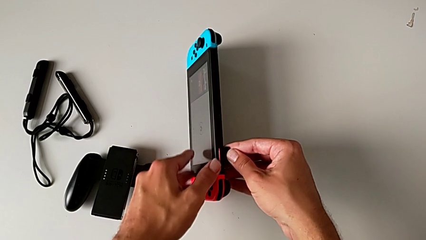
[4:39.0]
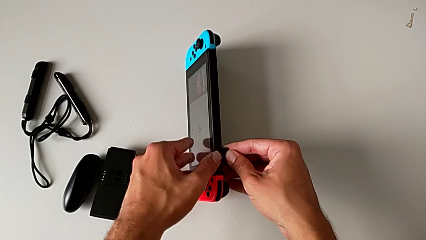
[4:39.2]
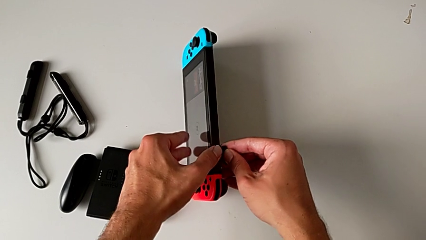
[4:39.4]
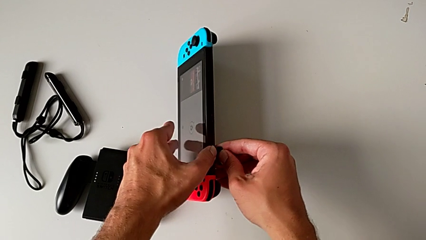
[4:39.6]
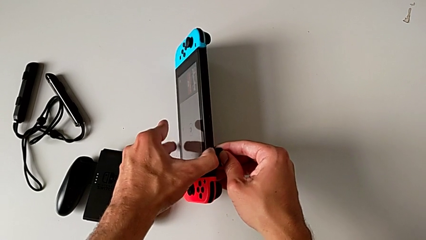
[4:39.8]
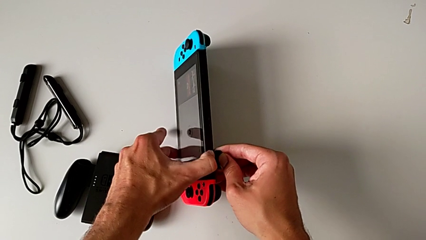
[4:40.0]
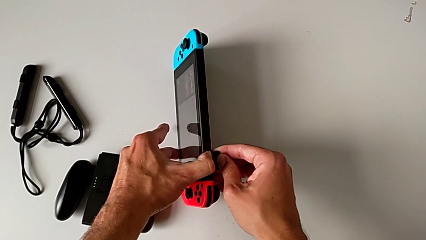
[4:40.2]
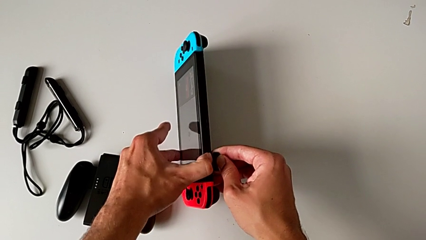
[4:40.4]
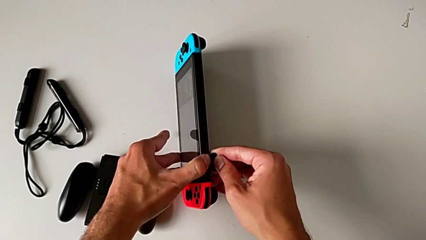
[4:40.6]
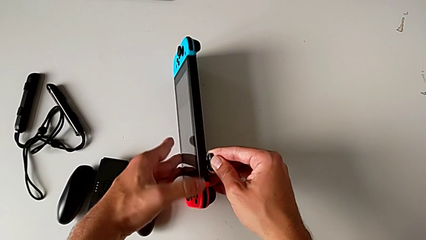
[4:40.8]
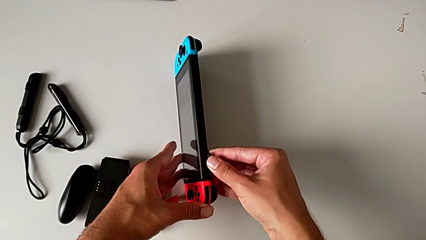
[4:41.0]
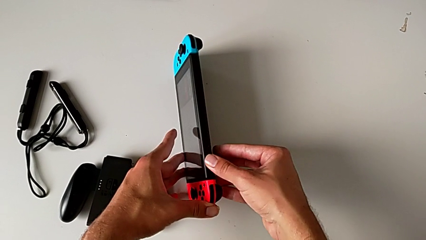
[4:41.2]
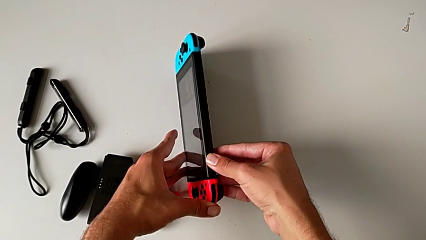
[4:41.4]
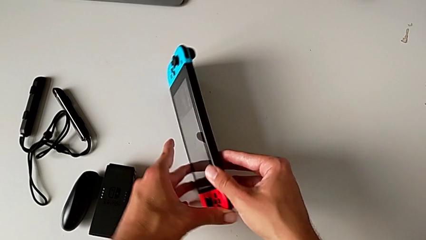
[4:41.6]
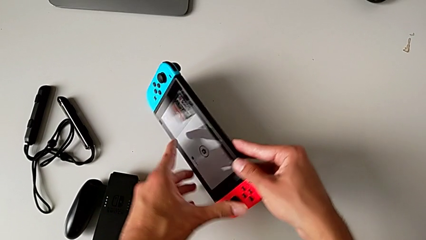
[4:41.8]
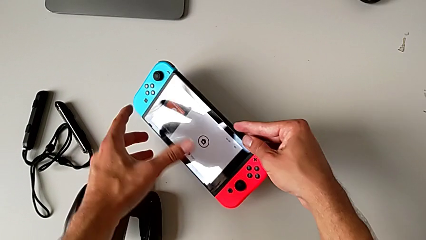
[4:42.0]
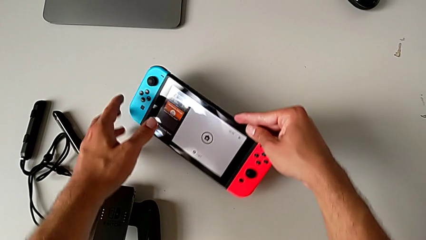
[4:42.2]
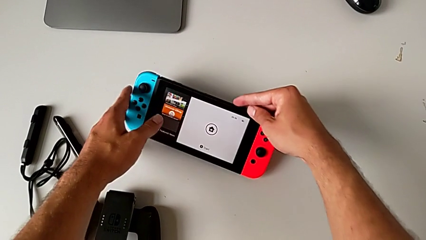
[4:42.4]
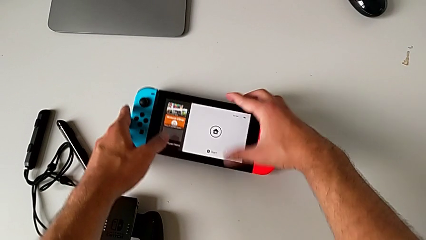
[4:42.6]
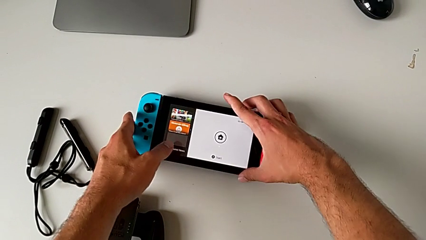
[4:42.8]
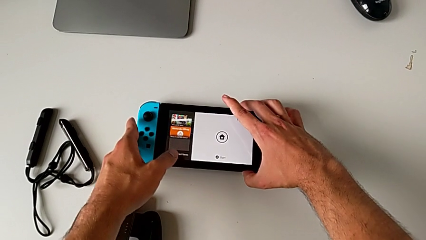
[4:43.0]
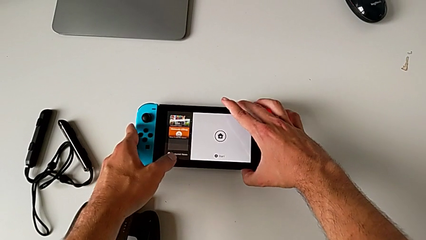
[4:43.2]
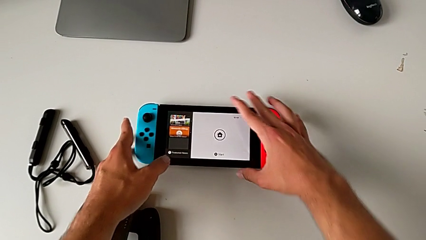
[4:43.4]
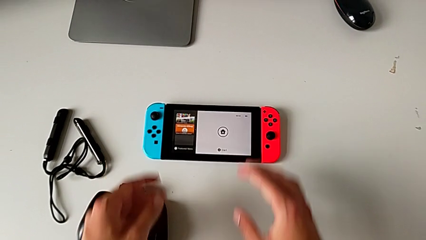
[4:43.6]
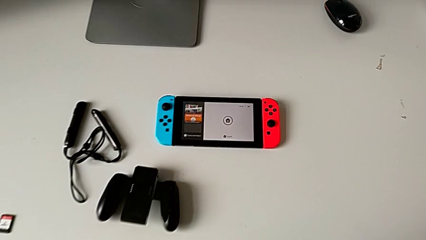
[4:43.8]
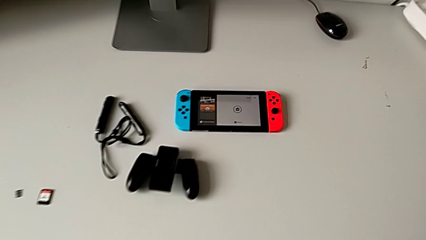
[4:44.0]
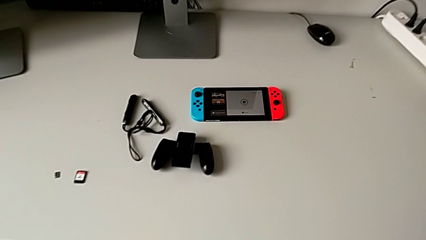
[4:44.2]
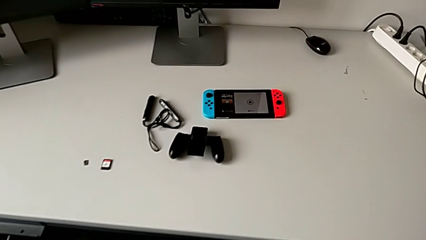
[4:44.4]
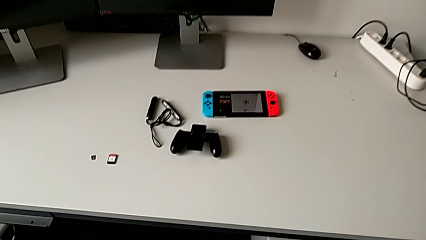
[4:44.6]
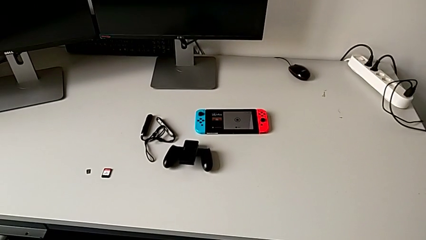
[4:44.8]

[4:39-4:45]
The camera wearer is exchanging the game card for another one. They push the game card, close the game slot with the right hand, rotate the Nintendo Switch and begin to place it.

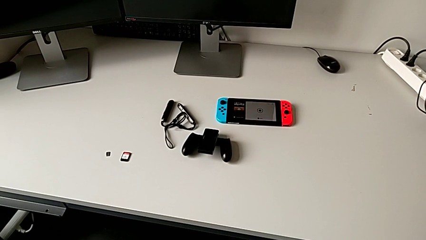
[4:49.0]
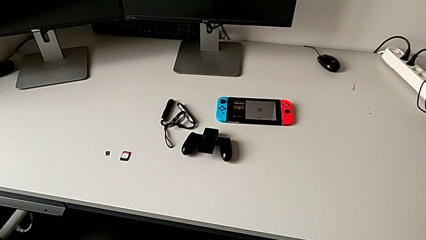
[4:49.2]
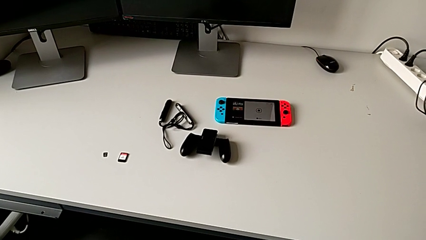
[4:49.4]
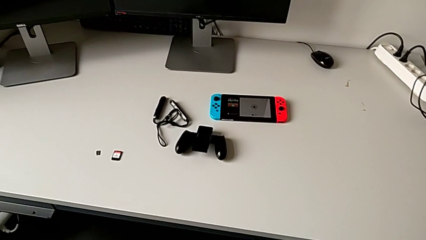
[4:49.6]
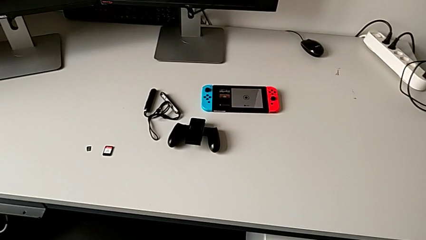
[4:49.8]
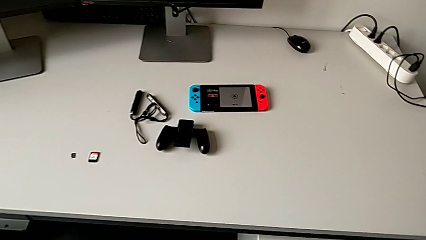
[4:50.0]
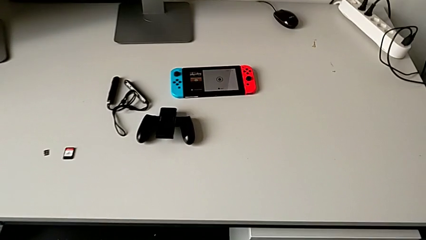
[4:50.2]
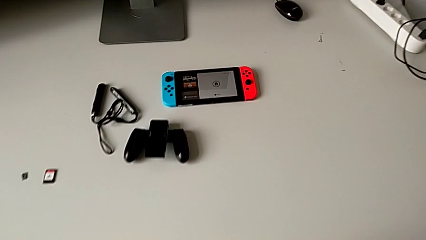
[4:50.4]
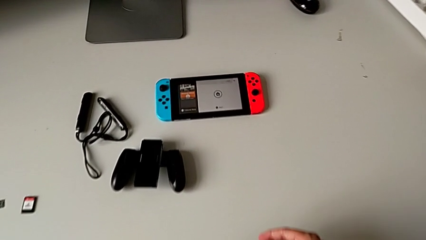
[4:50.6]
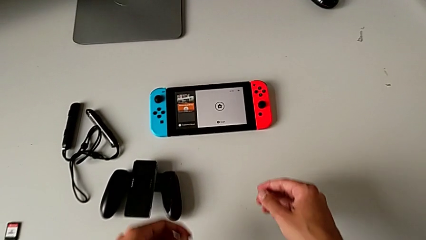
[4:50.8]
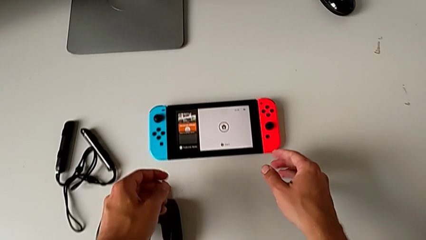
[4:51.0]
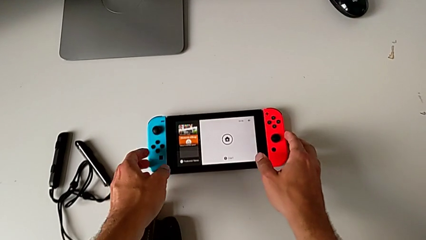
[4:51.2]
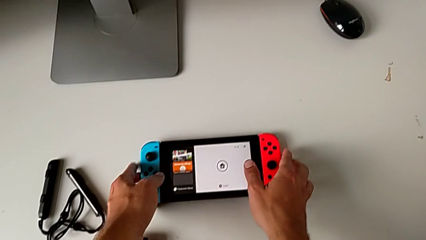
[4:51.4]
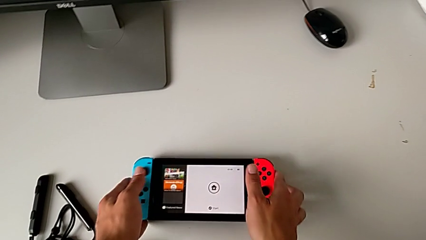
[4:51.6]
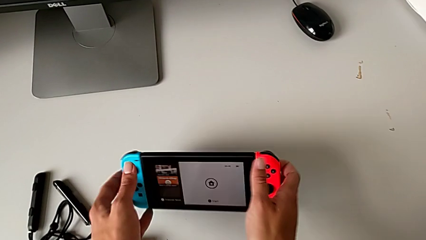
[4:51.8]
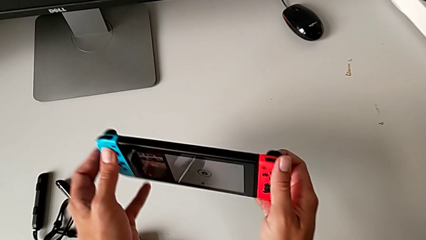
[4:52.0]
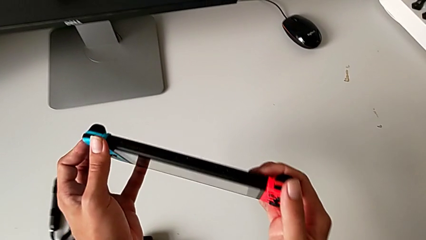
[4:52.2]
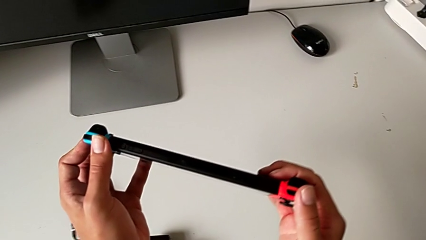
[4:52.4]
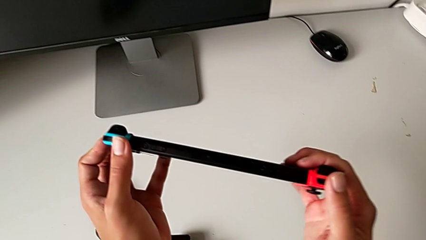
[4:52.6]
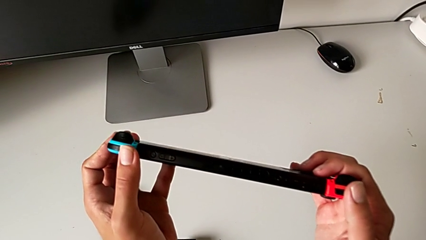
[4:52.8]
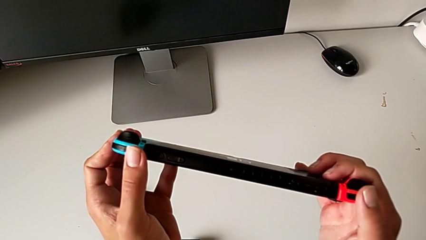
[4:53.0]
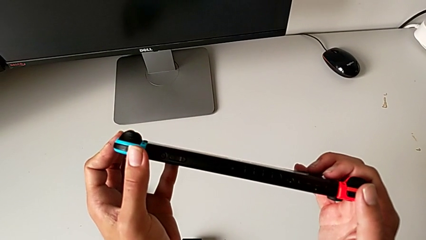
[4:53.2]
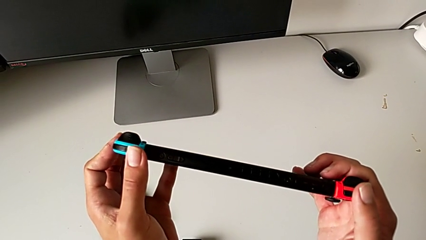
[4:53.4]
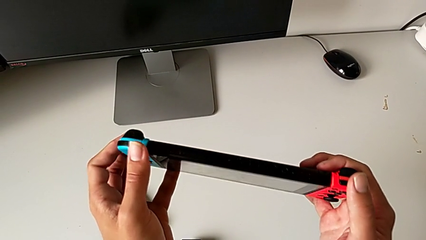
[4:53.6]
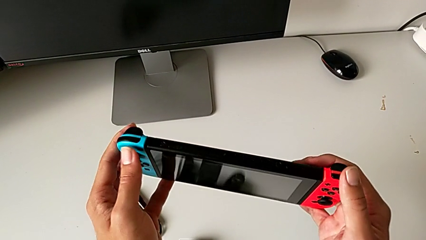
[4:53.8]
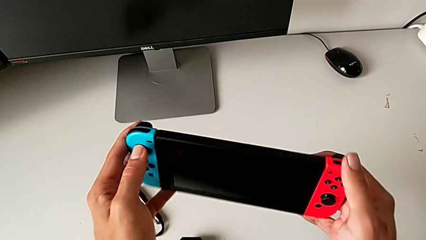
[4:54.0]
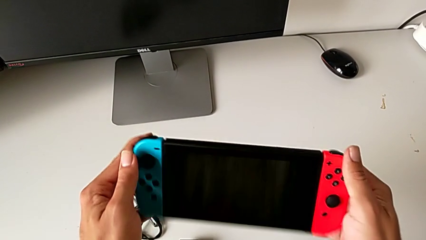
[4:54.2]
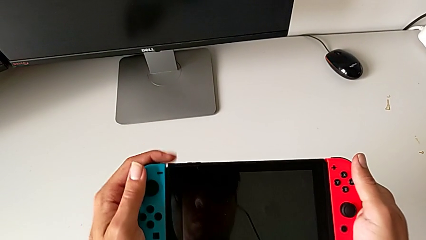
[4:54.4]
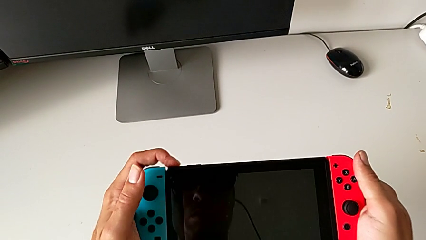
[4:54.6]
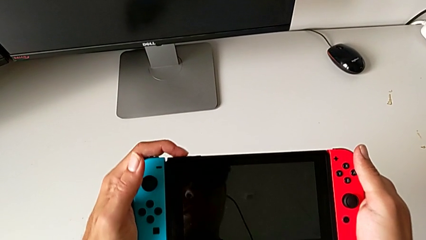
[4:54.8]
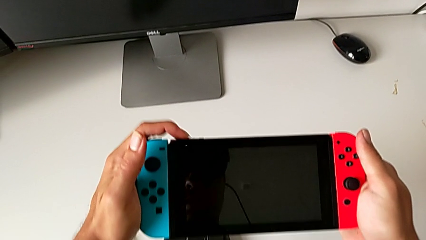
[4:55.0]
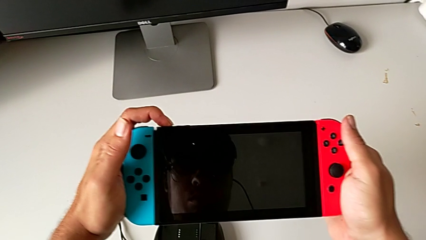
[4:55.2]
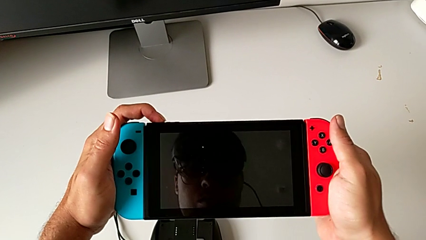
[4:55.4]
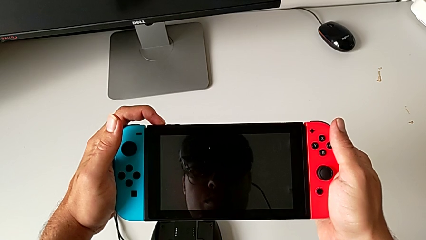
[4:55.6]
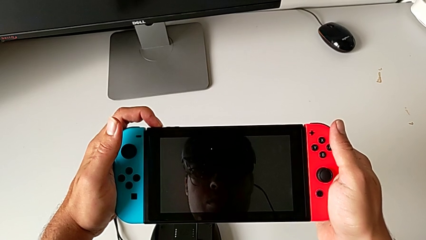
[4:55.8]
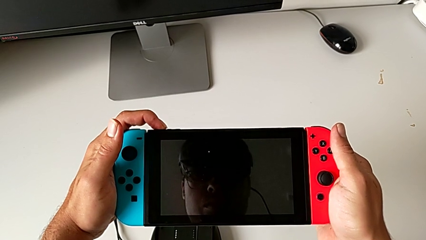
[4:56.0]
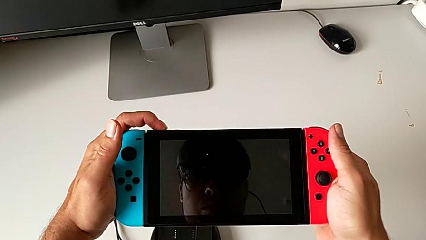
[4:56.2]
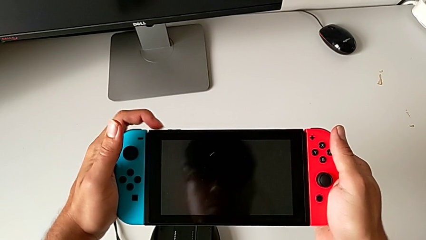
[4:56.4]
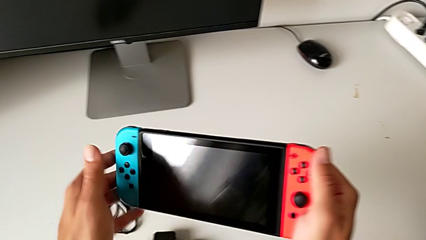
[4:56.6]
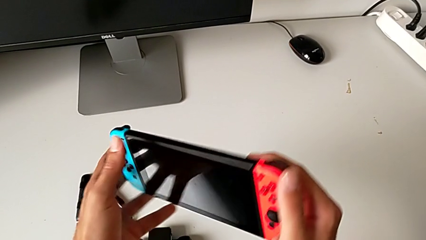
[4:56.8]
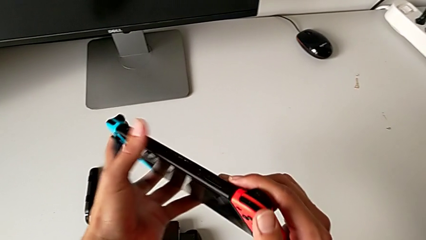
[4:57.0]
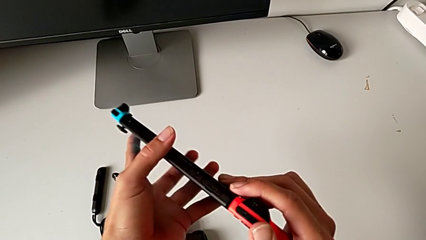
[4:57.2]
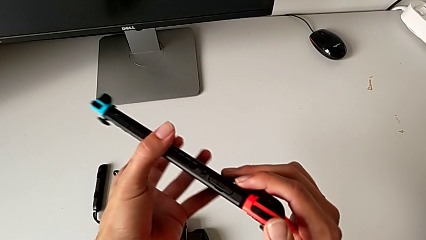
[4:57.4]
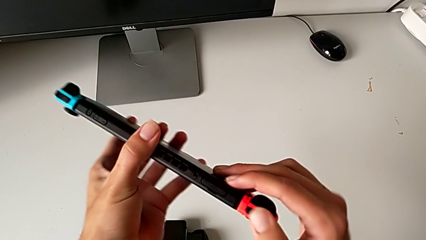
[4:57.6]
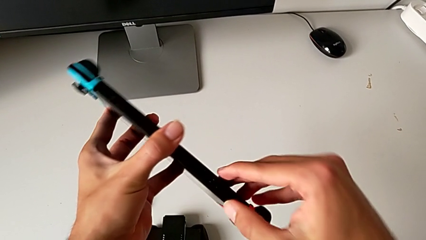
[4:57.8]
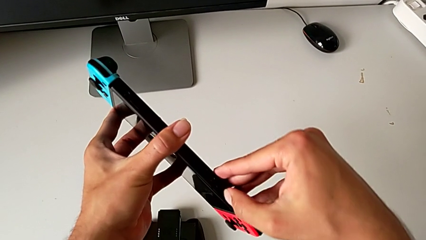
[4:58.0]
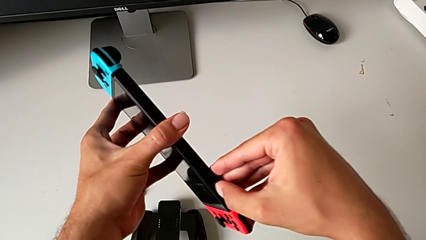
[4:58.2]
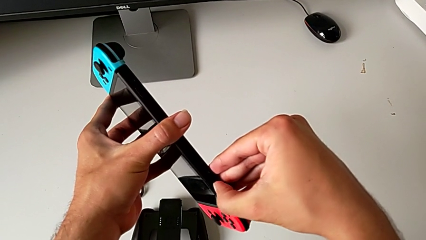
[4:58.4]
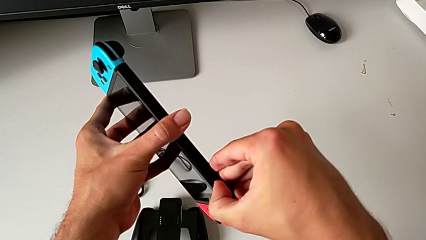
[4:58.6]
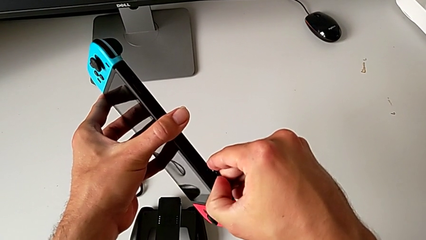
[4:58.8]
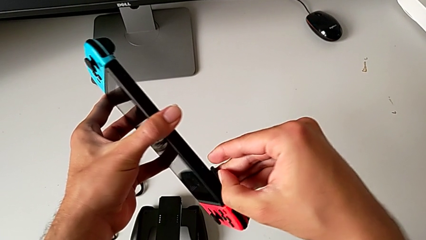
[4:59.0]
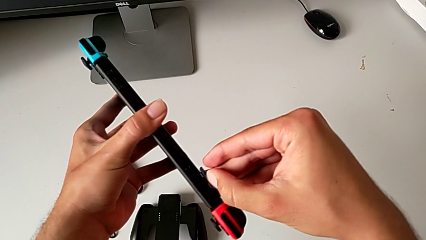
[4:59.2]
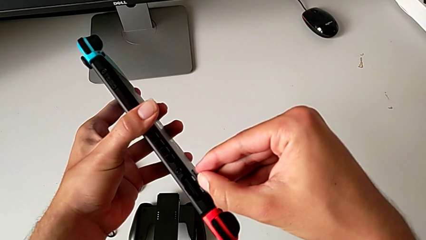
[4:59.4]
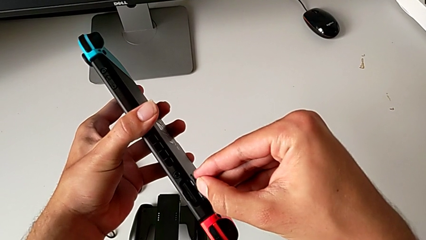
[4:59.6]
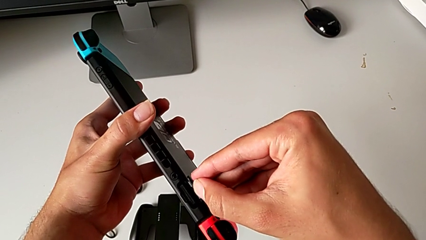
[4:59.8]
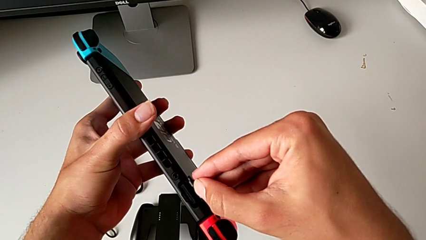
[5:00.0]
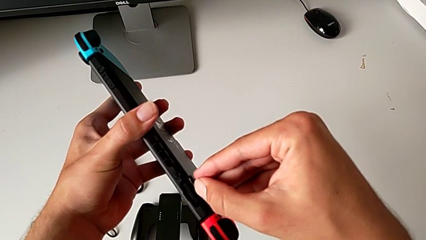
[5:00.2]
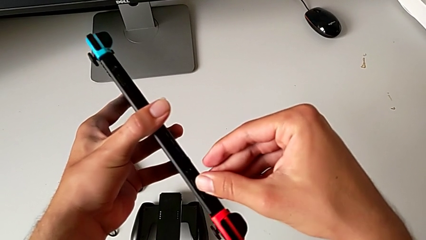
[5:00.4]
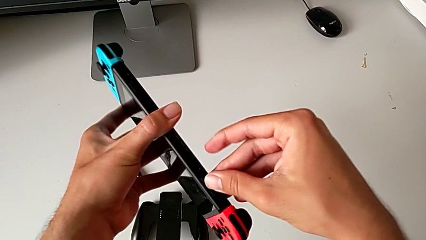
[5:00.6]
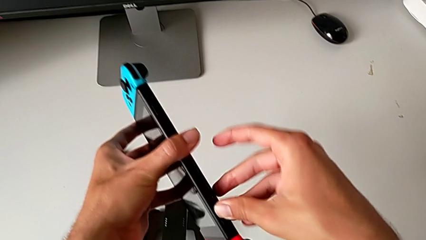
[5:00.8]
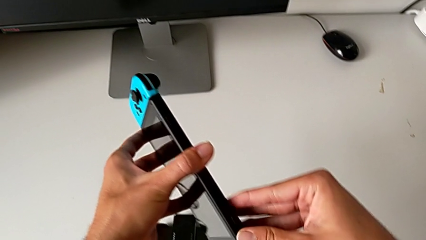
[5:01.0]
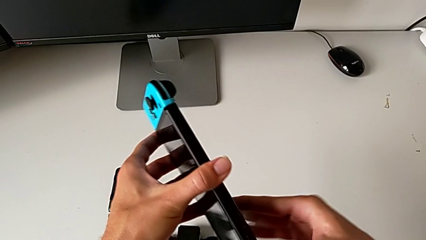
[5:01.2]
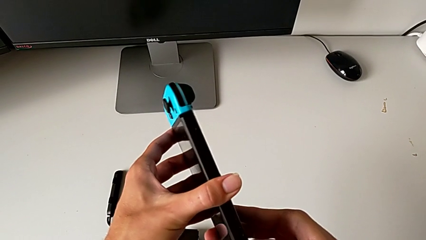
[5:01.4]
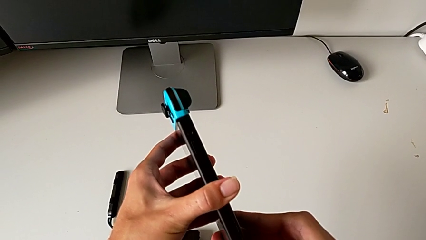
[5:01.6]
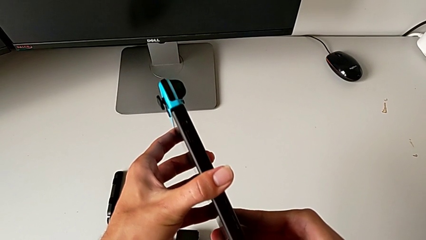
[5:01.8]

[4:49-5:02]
The camera wearer is exchanging the micro SD card for another one. They grab the Nintendo Switch, lift it, push the power button, flip the Nintendo Switch, wrongly open the game slot and close the game slot.
